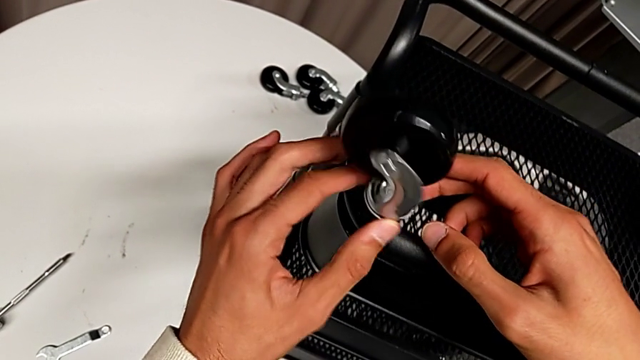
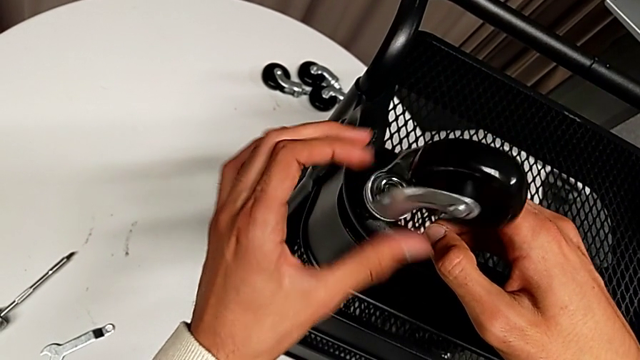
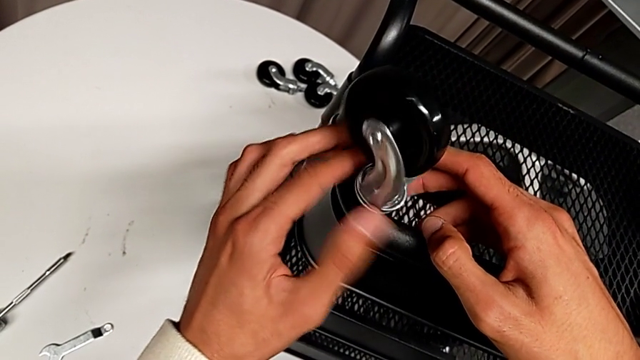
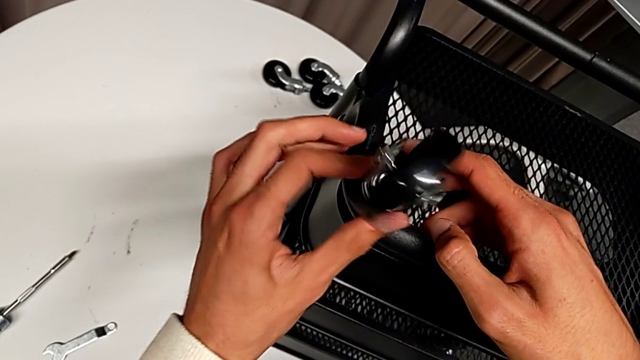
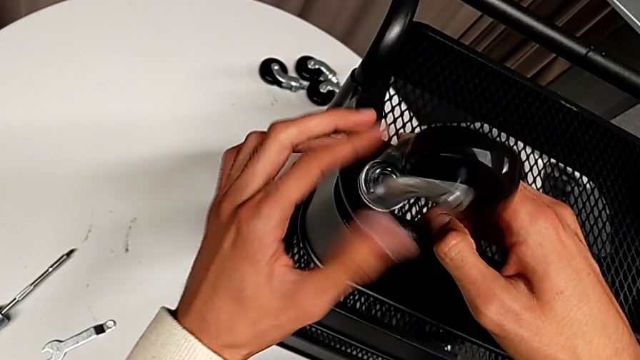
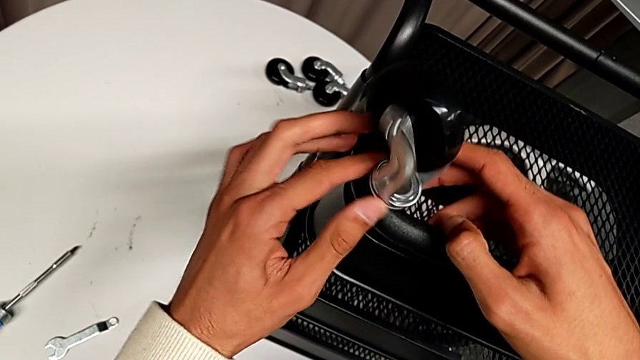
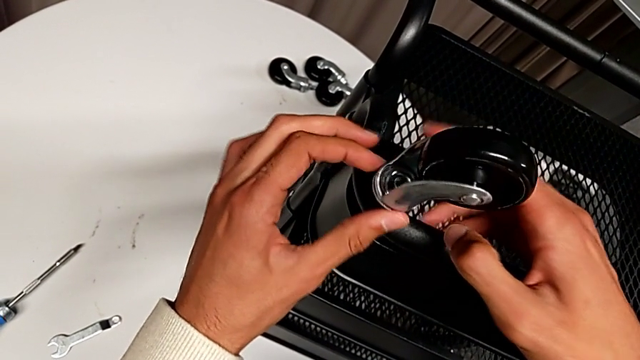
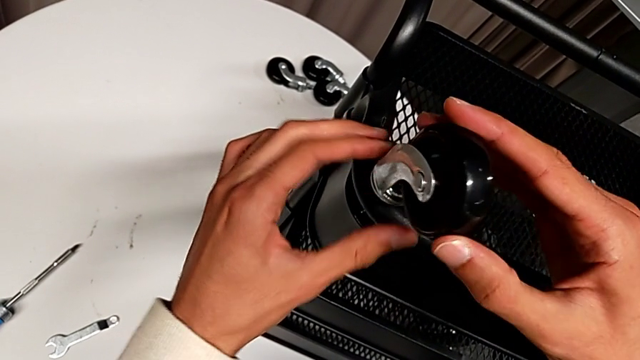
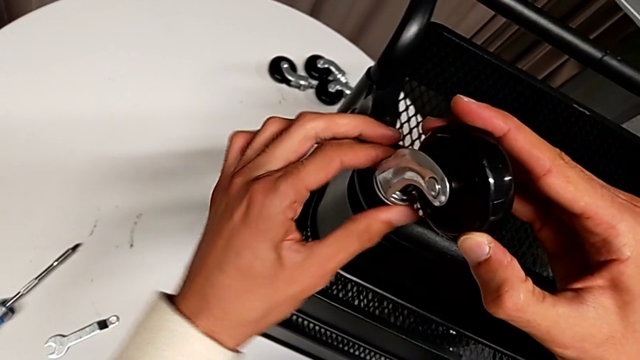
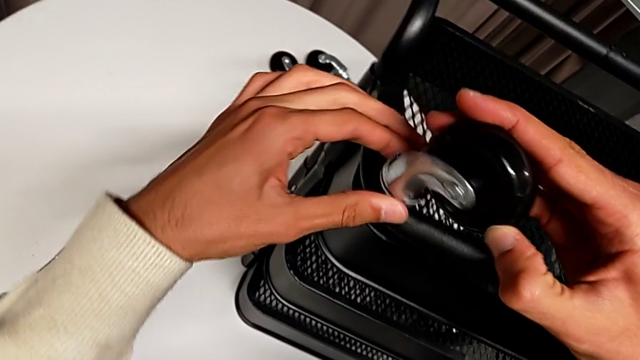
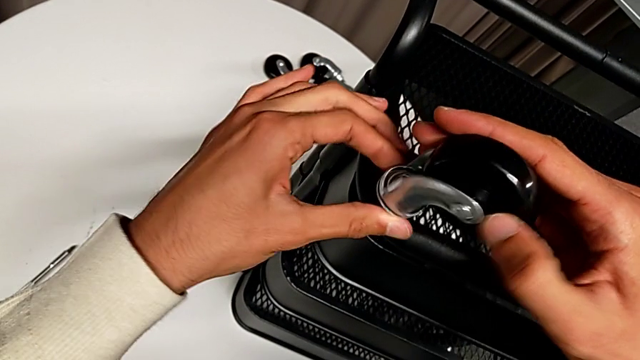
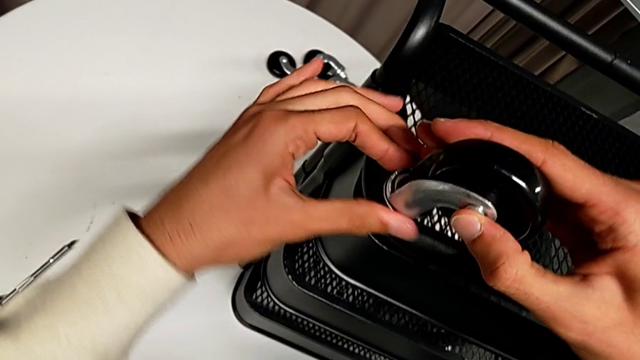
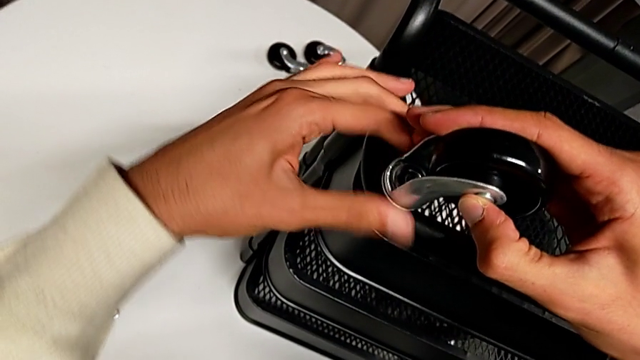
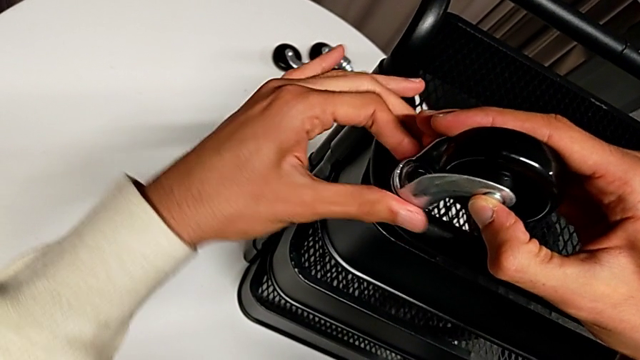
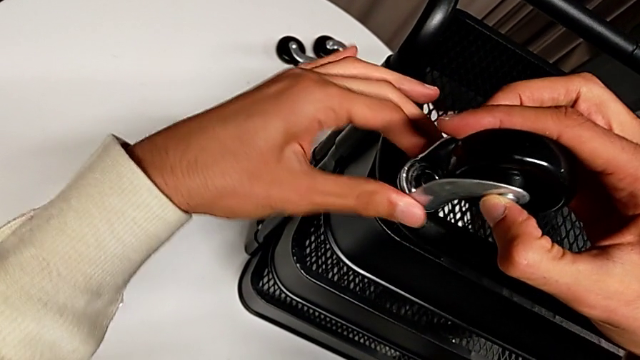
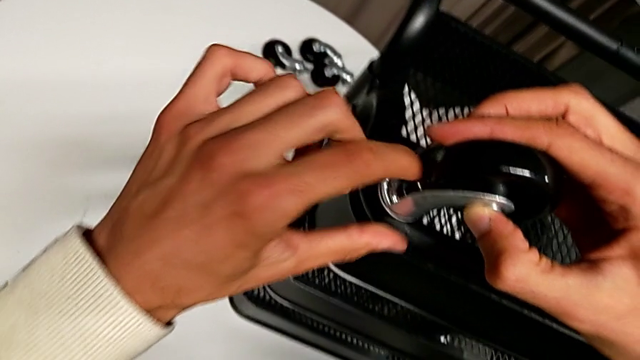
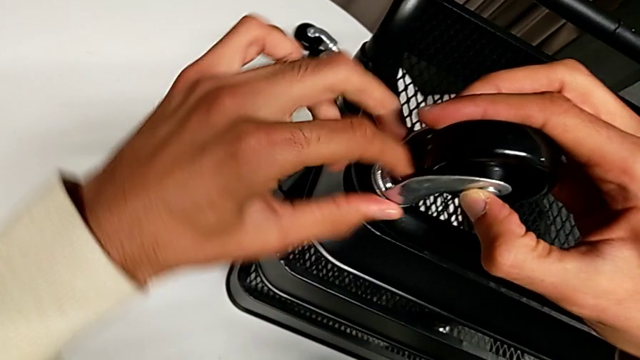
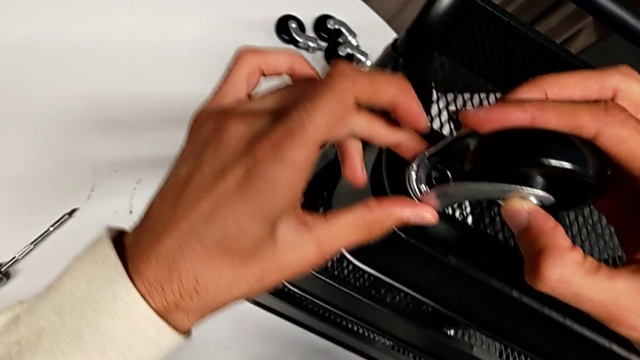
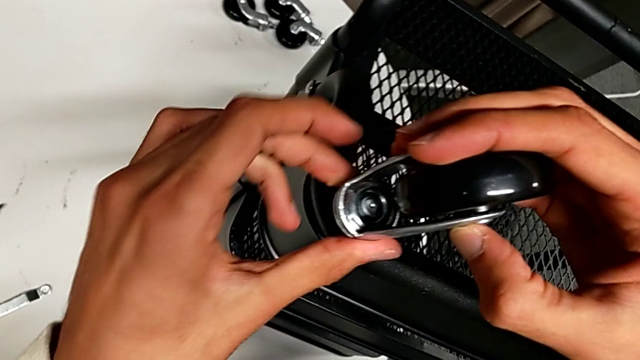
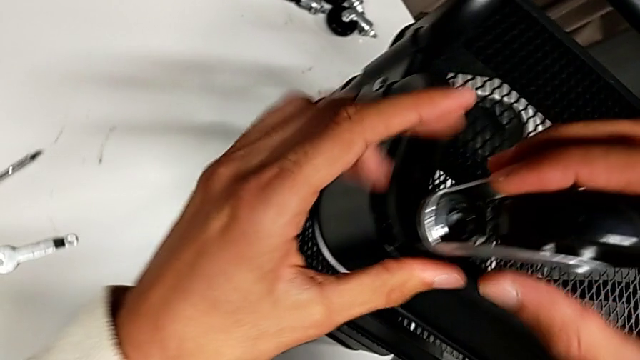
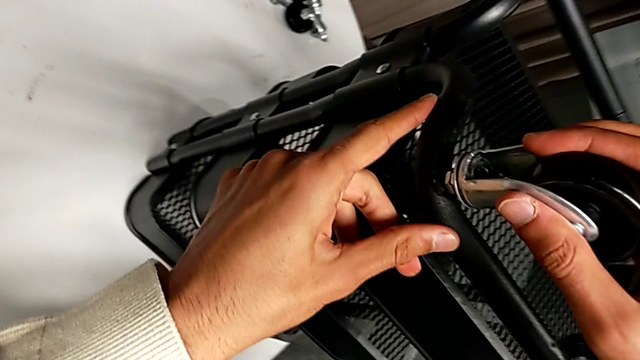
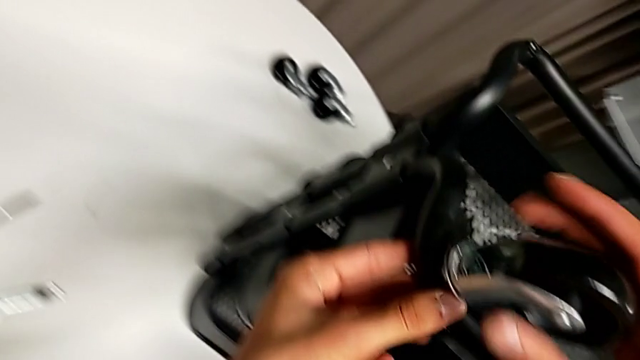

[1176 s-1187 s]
The camera wearer is assembling the wheels. They grab the first bolt, rotate the first wheel, which they keep turning without screwing, hold it, rotate it and screw it.

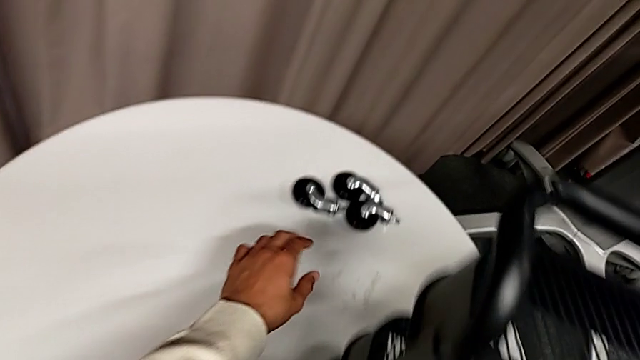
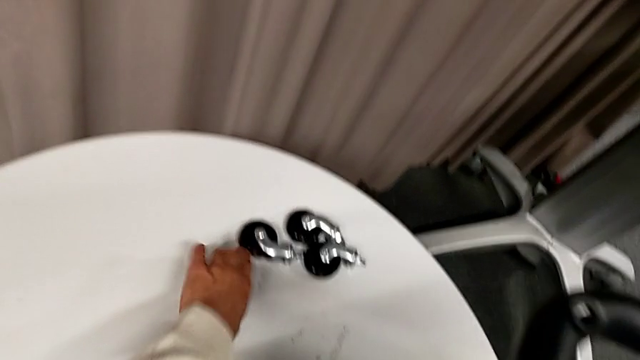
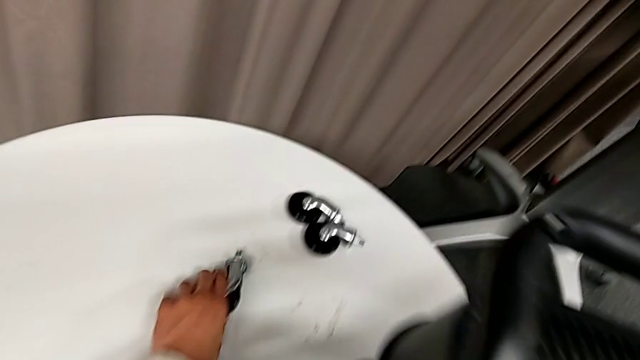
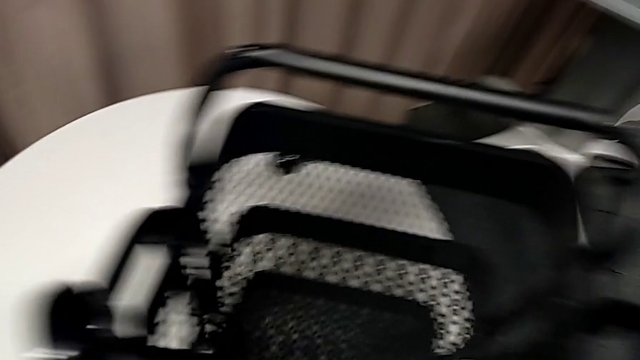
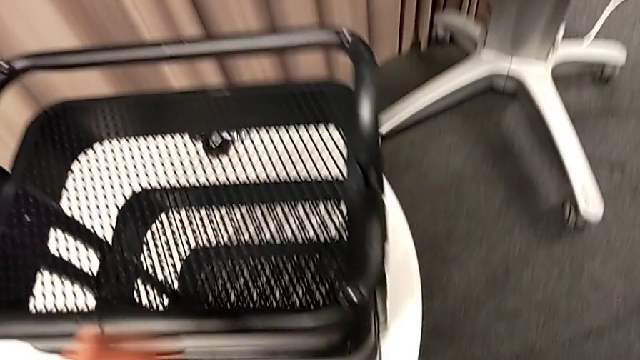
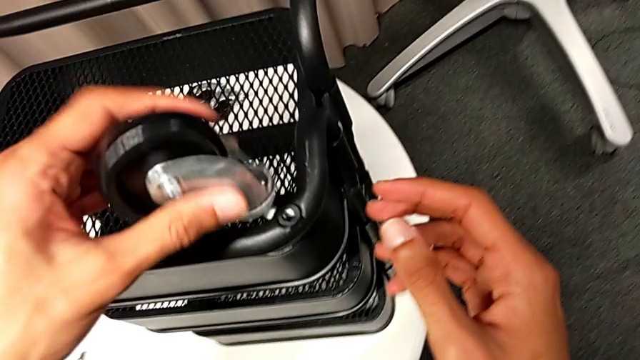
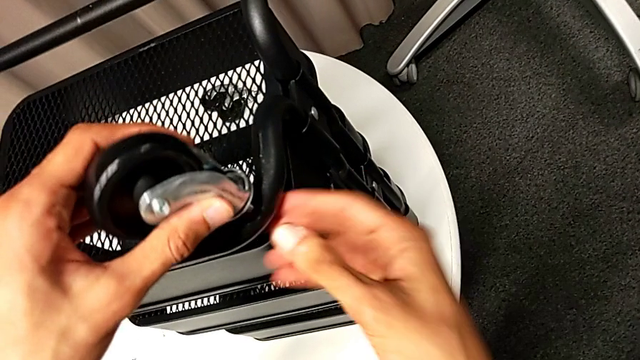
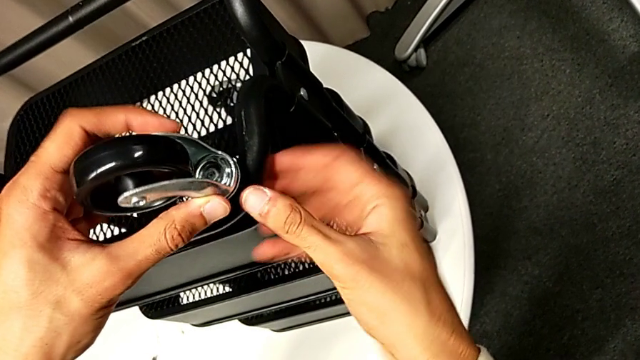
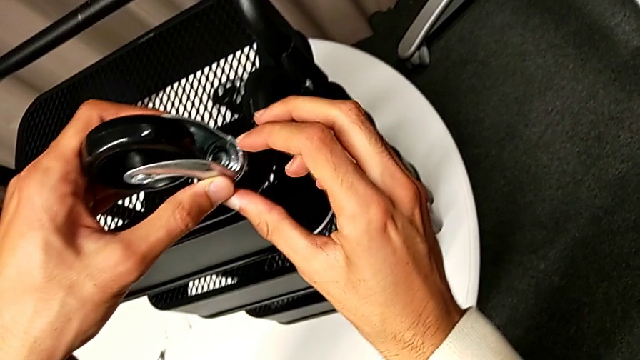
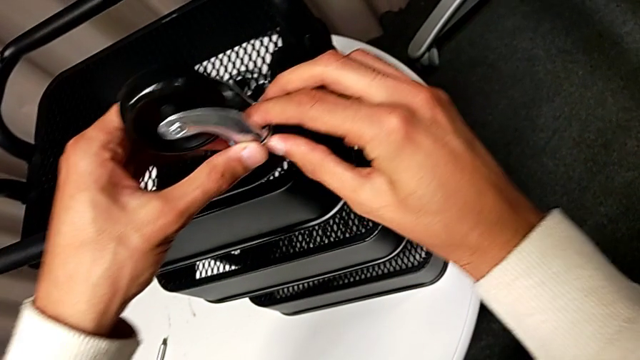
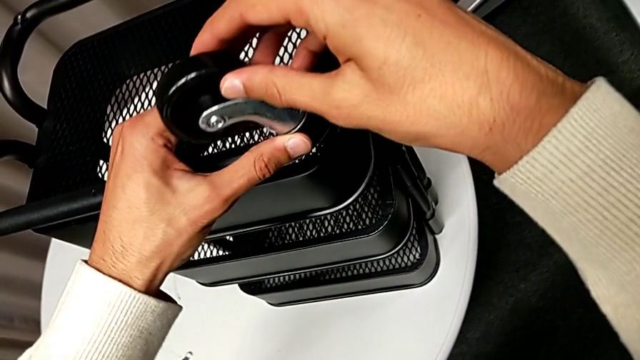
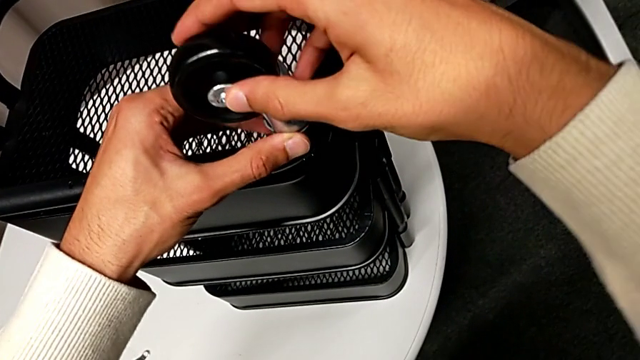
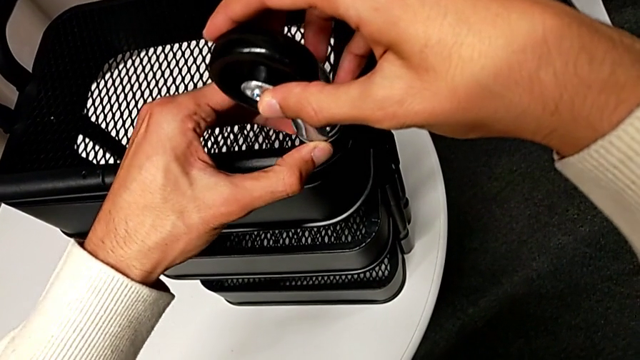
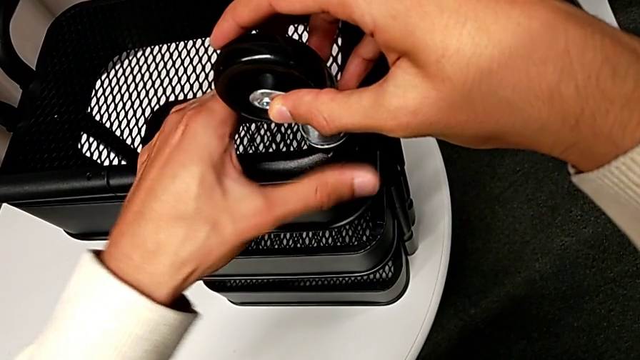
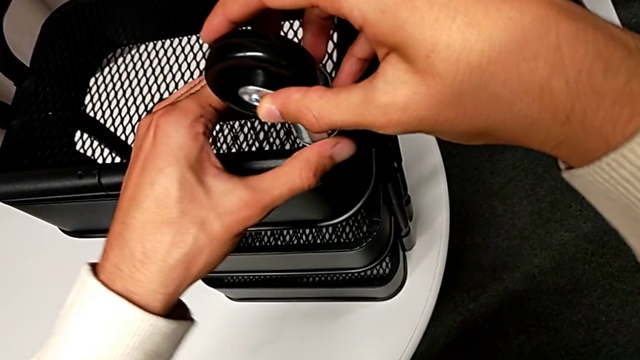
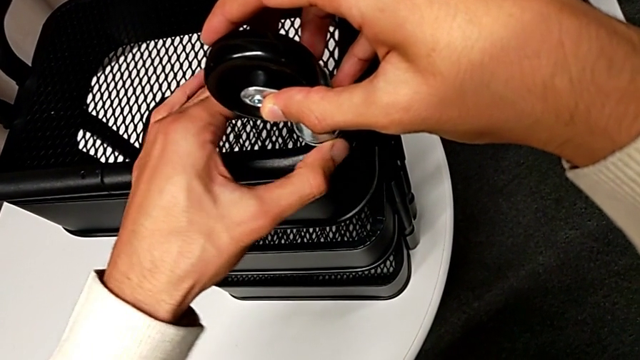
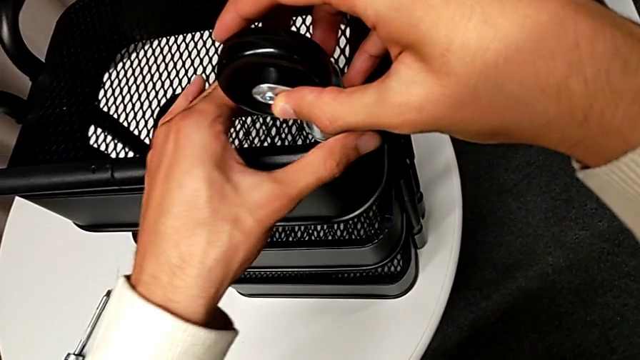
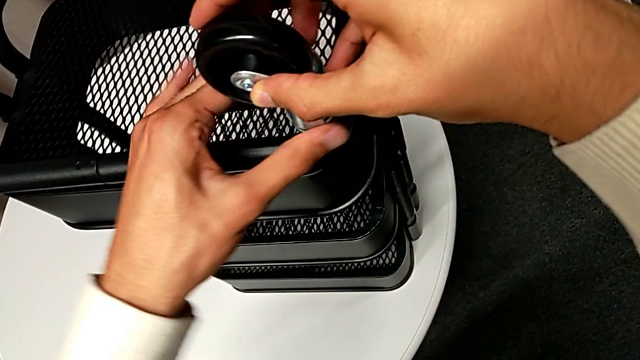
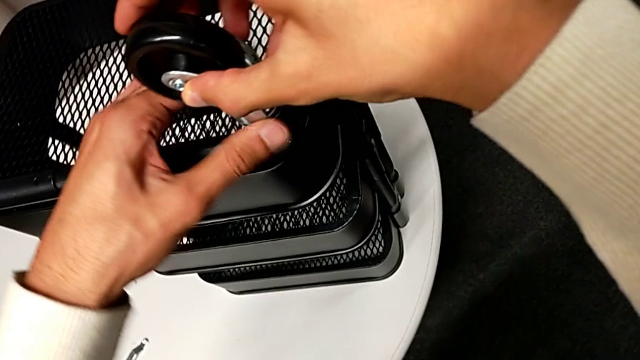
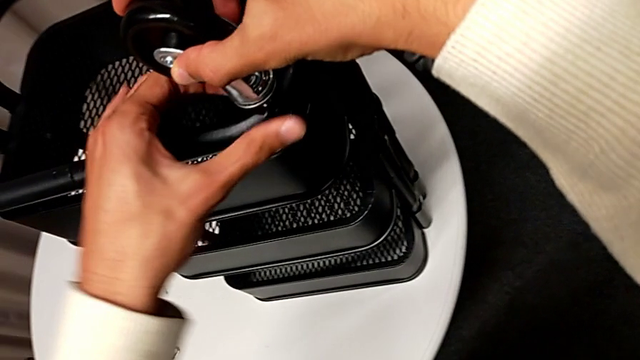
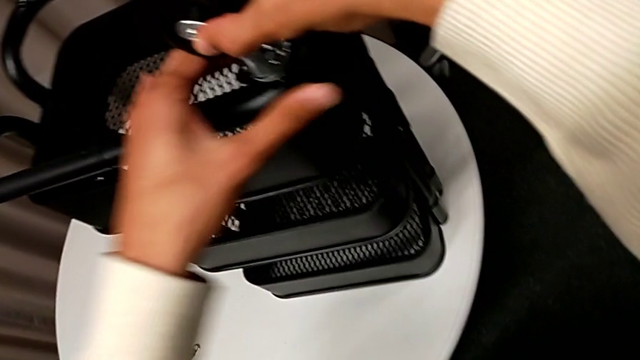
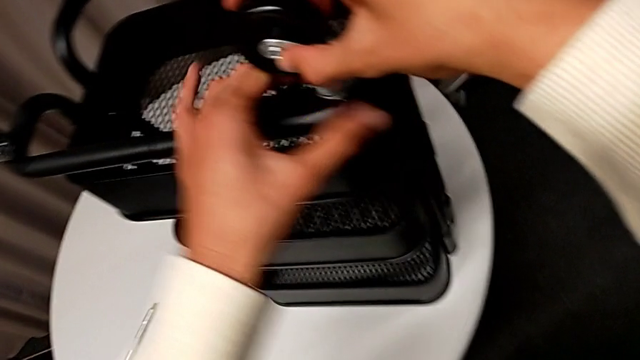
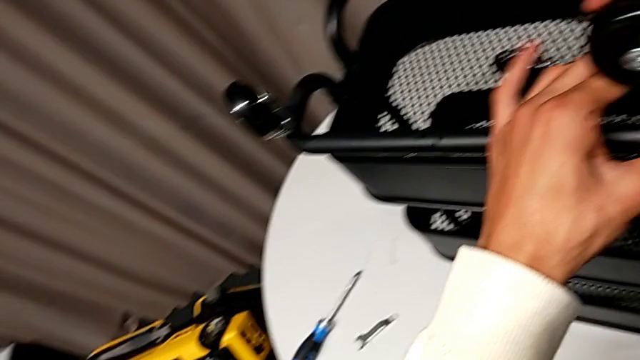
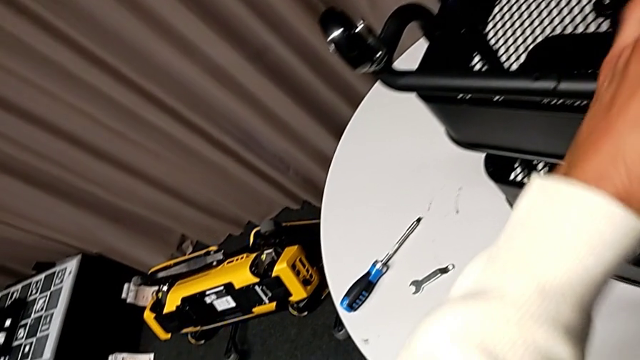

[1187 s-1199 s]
The camera wearer is assembling the wheels. They grab the second wheel, insert it, hold it and begin to screw it.
